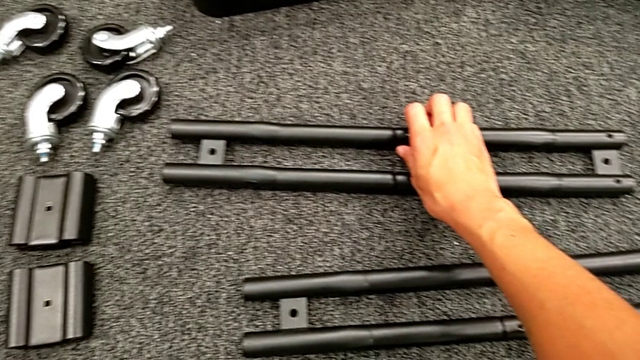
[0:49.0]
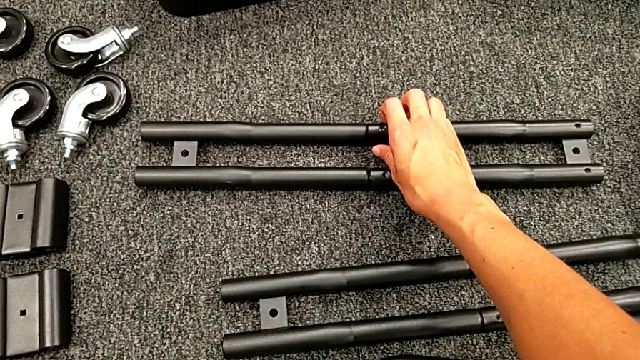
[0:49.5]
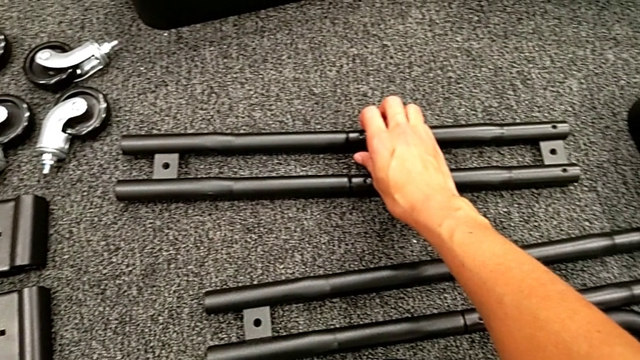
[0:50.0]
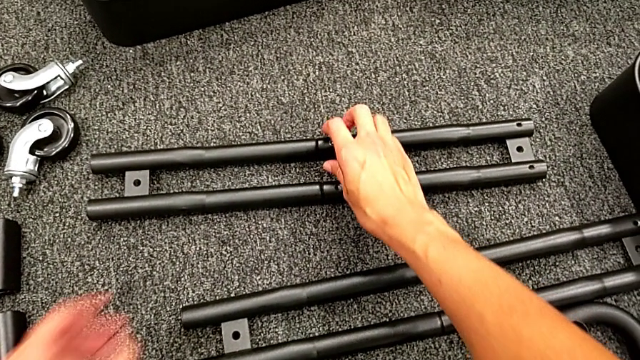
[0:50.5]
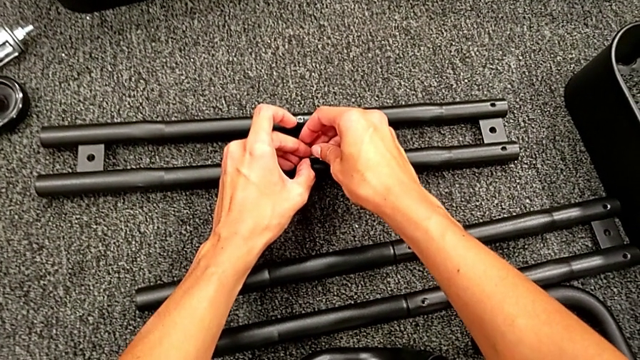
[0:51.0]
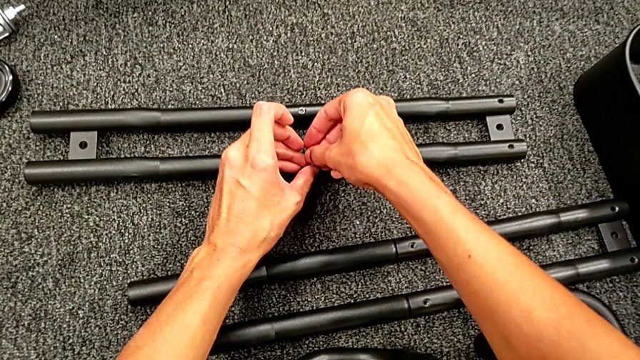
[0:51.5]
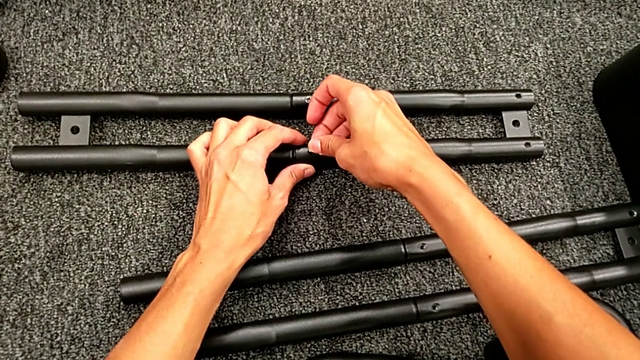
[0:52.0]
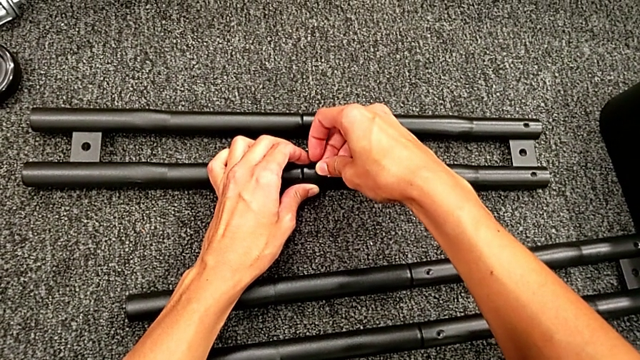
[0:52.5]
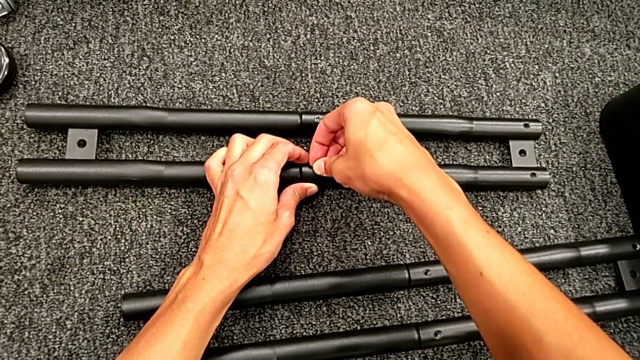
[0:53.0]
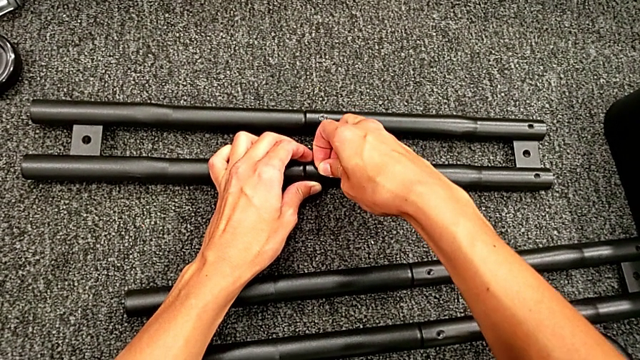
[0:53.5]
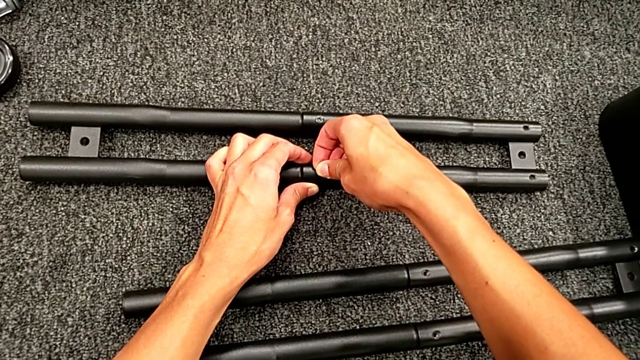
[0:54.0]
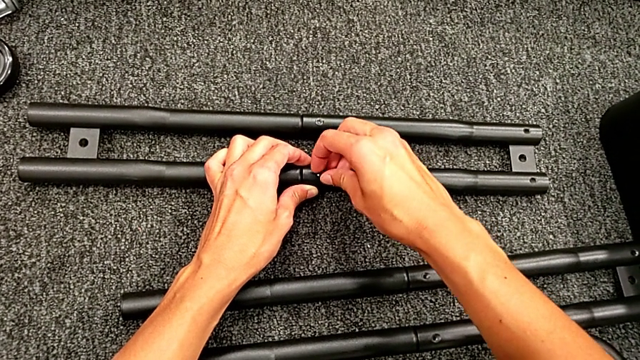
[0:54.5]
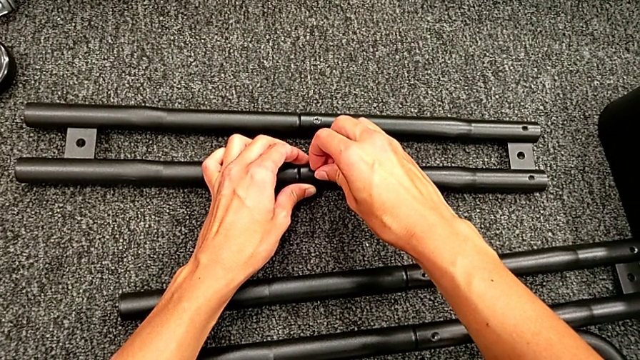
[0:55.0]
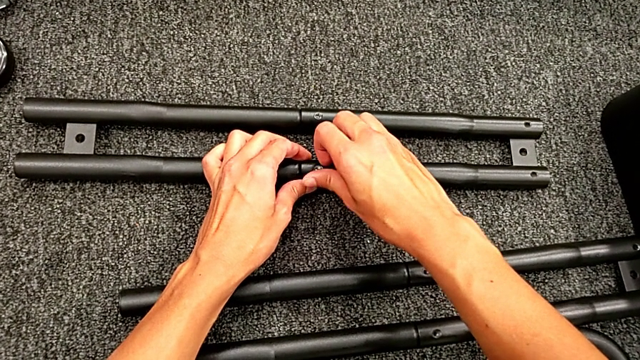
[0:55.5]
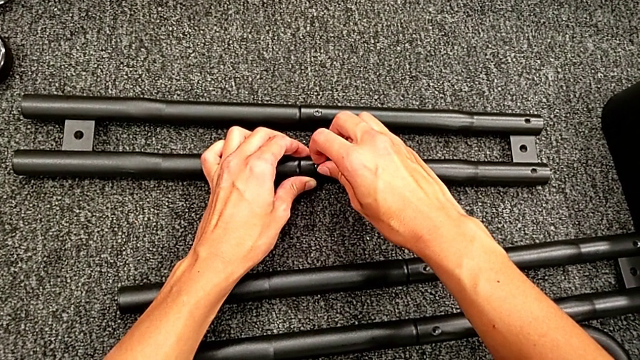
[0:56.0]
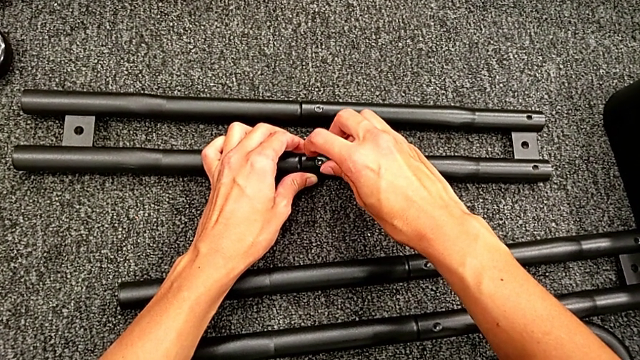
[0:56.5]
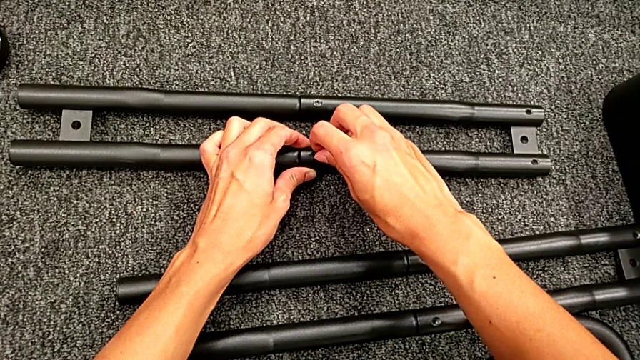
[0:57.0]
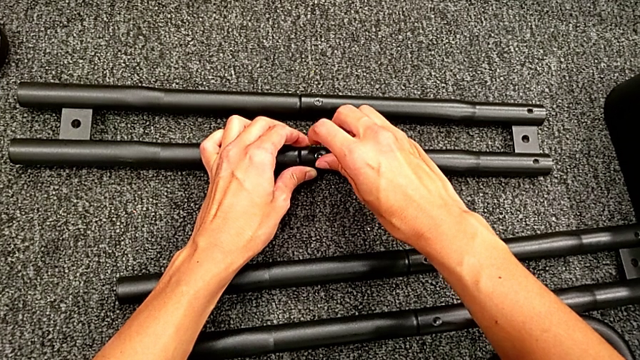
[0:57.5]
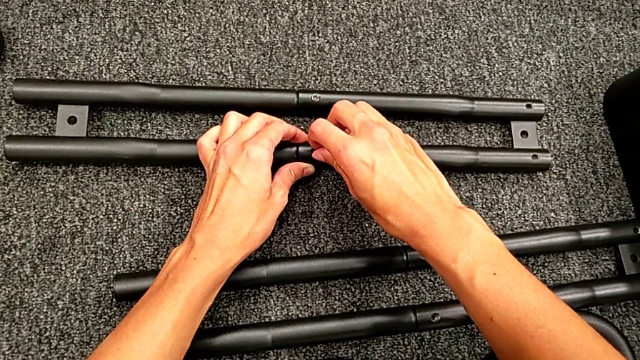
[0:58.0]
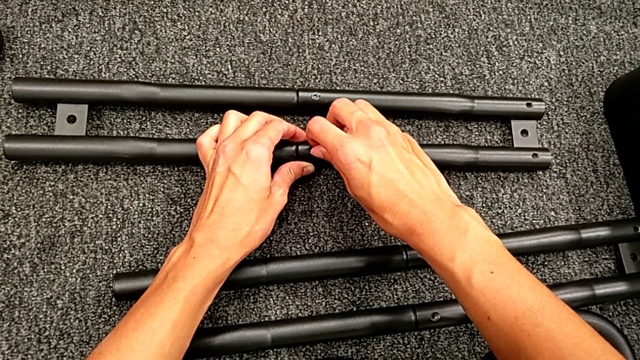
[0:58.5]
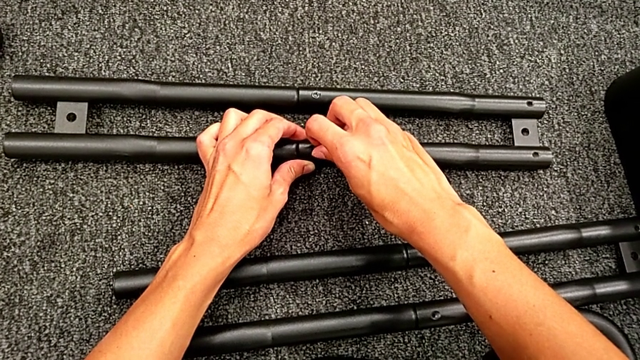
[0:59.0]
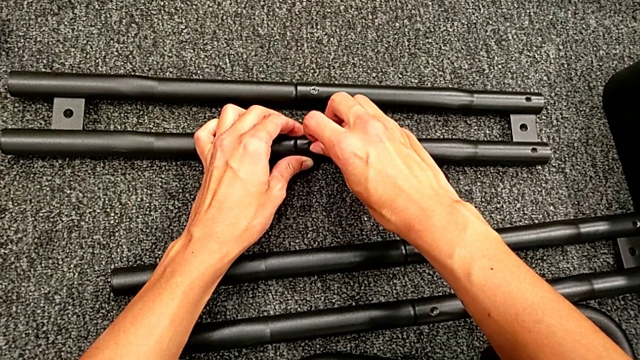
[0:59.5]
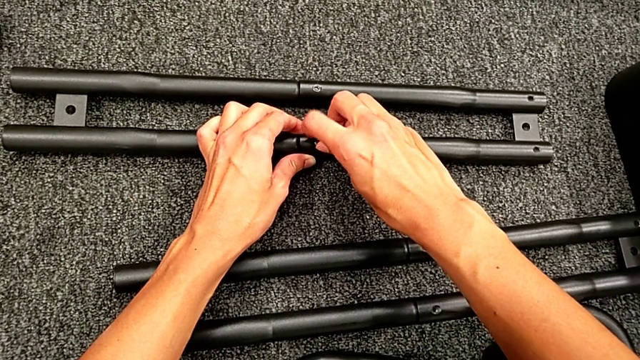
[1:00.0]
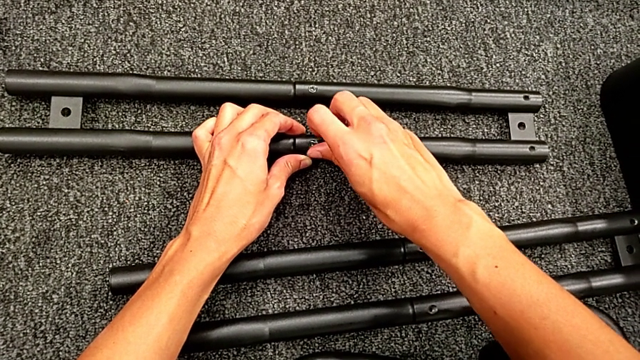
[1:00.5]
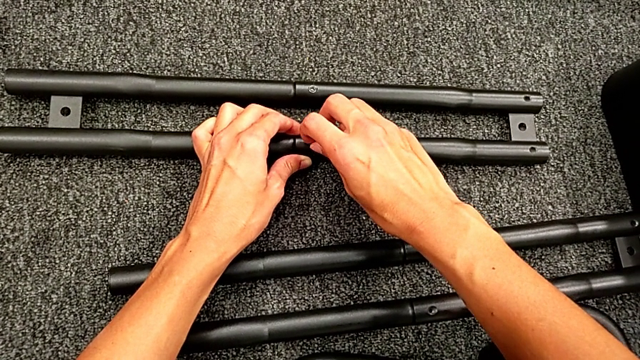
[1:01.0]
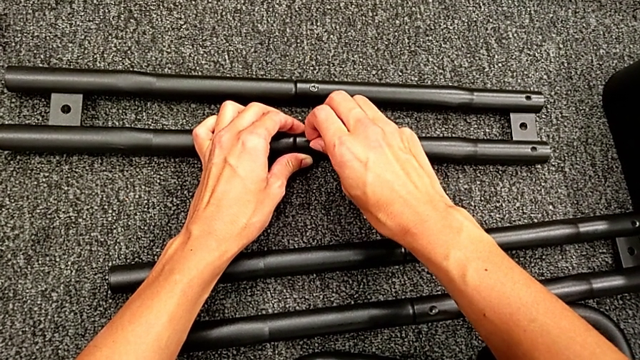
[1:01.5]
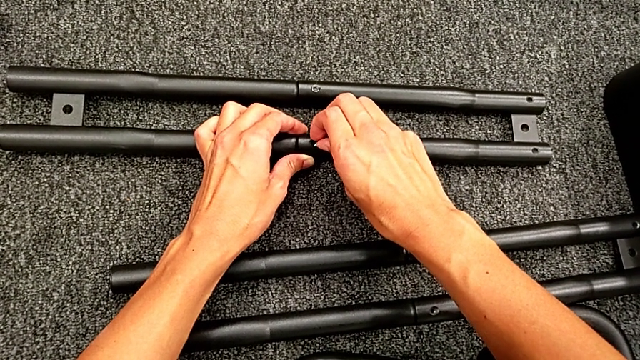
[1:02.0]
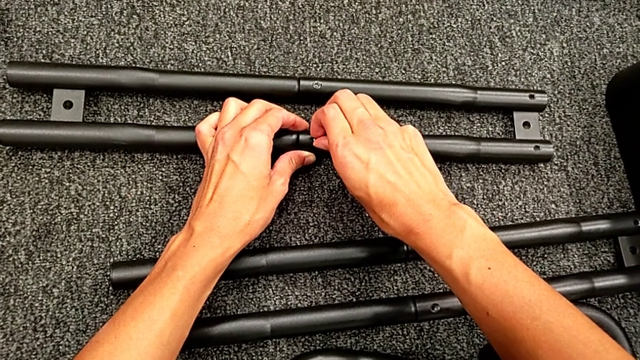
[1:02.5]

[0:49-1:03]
The camera wearer is assembling the black tubes. They place the second screw and screw the first screw.

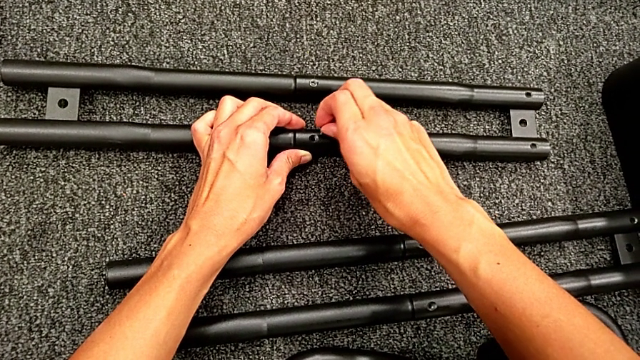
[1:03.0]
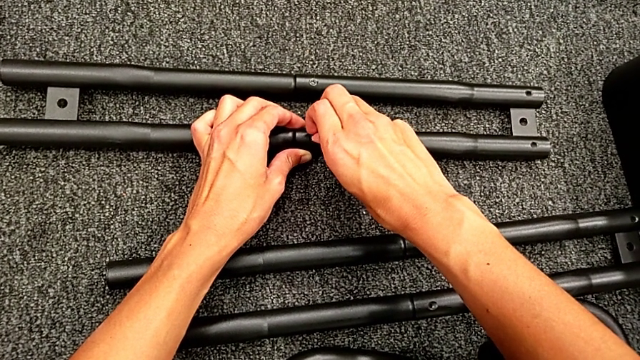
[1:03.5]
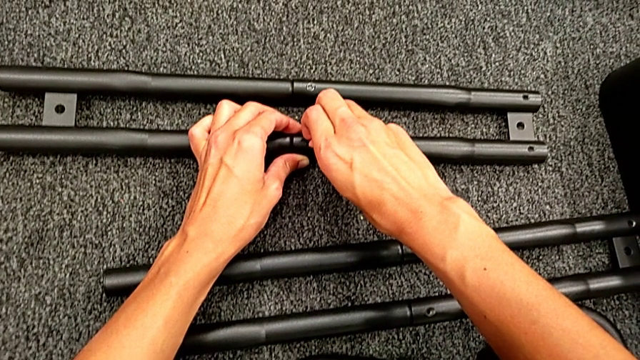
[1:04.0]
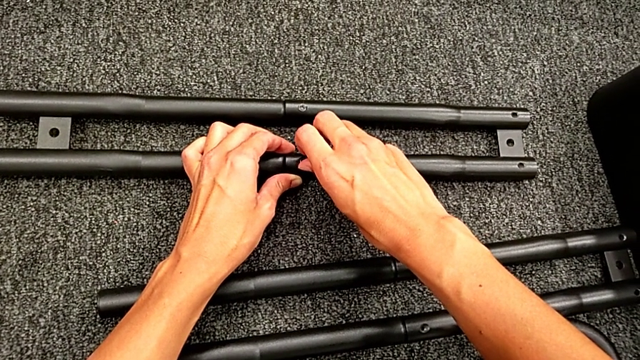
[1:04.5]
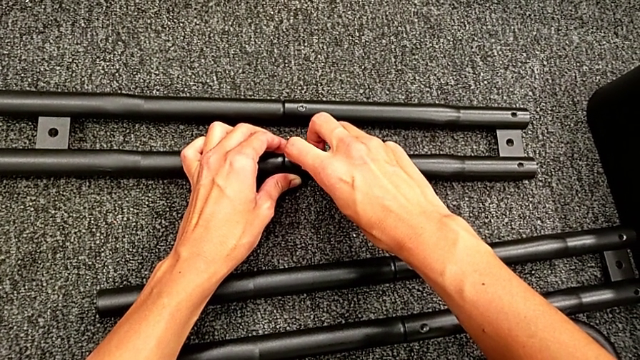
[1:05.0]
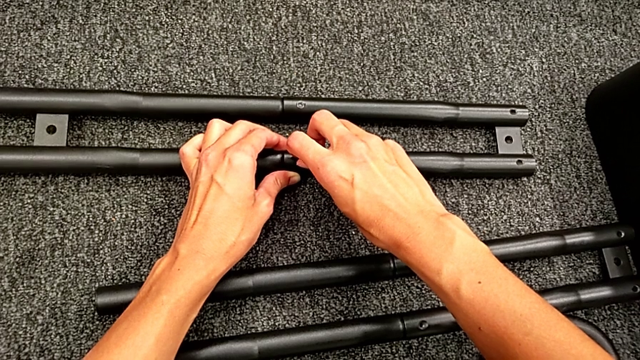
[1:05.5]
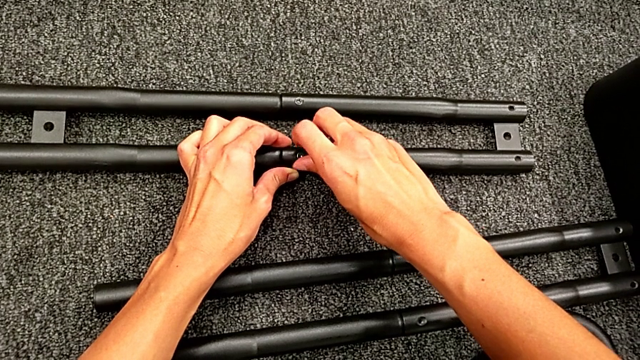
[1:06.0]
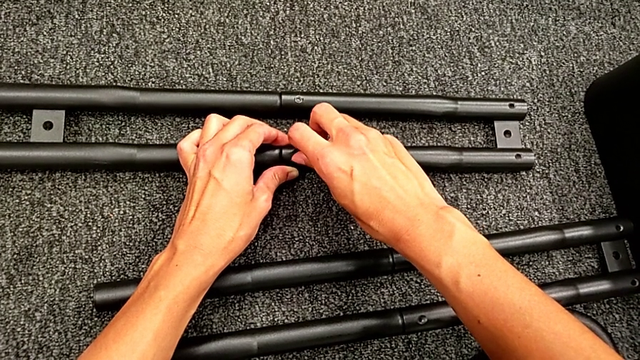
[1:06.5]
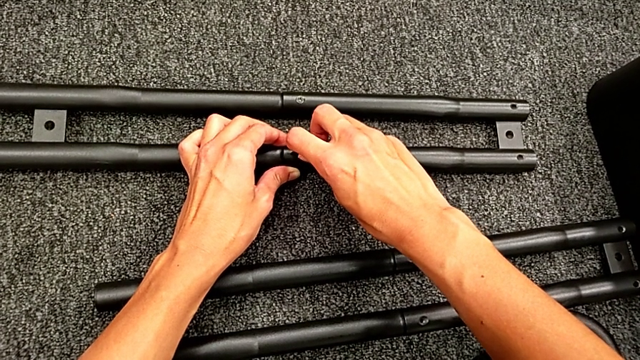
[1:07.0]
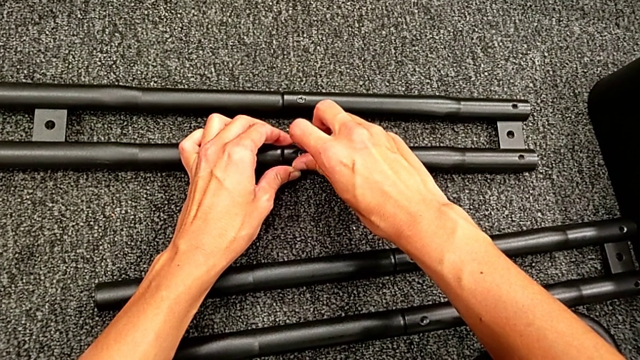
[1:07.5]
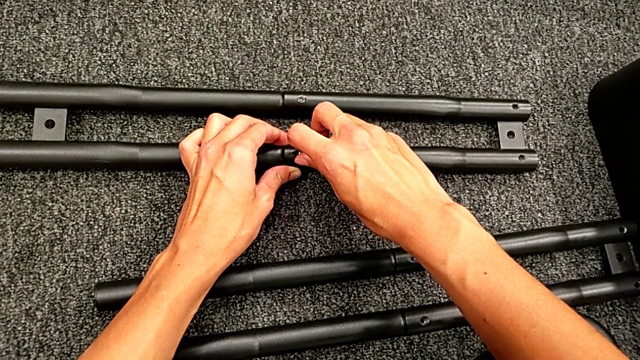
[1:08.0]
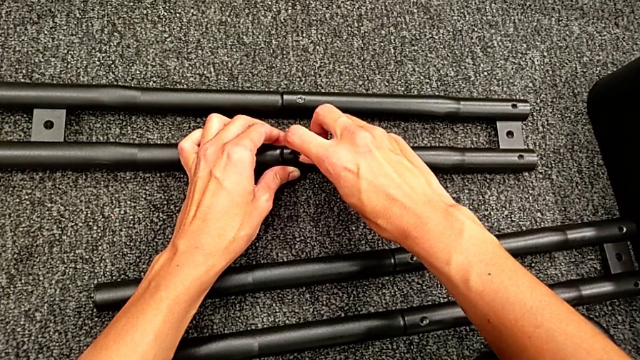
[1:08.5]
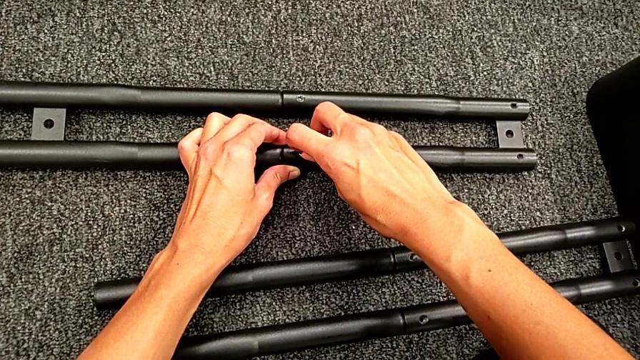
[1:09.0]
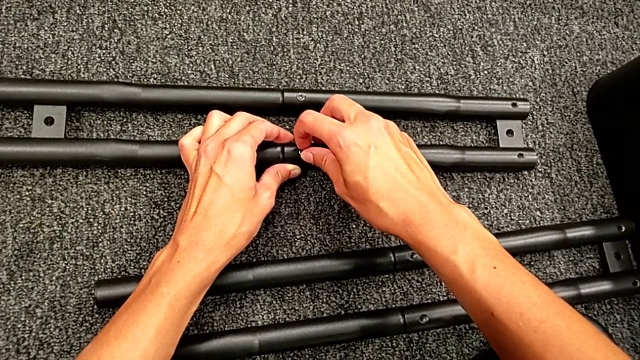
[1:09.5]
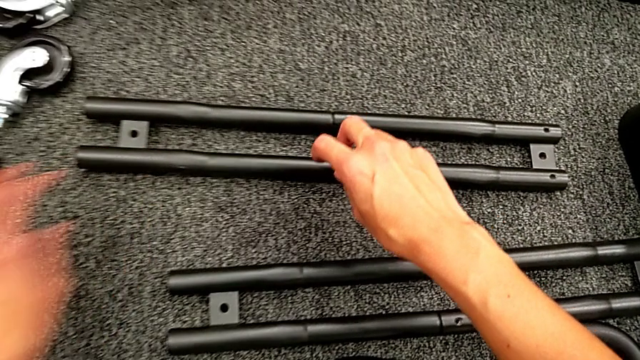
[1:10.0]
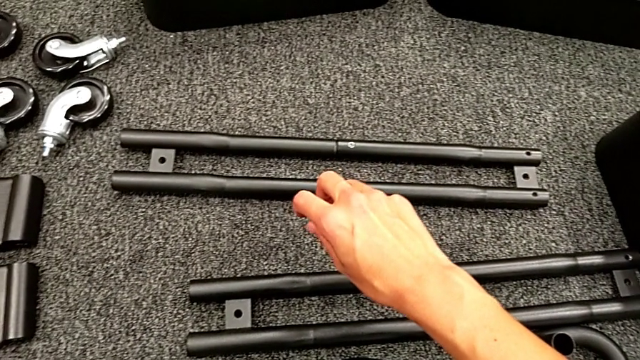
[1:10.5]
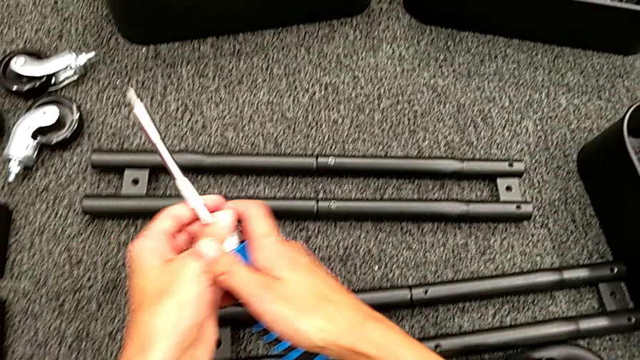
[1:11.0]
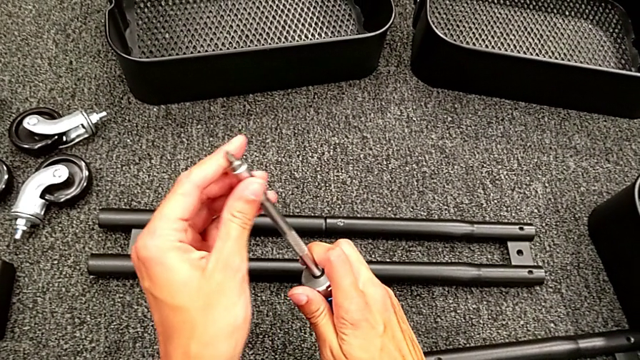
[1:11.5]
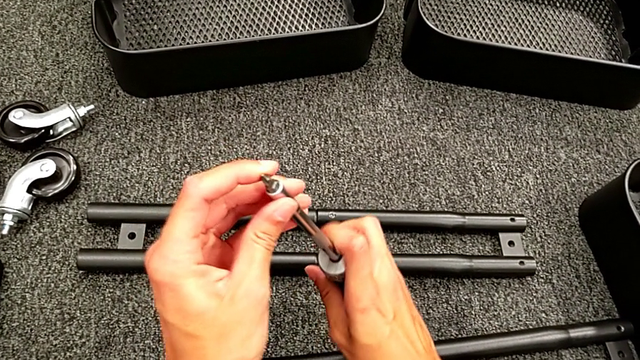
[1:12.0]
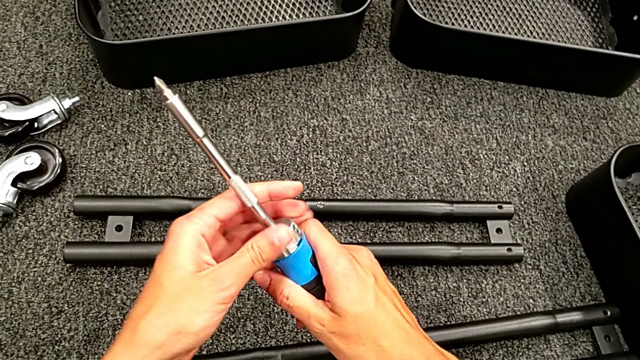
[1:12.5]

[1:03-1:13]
The camera wearer is assembling the black tubes. They screw the second screw.
